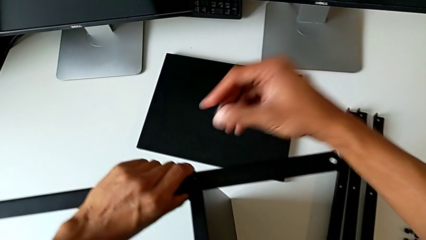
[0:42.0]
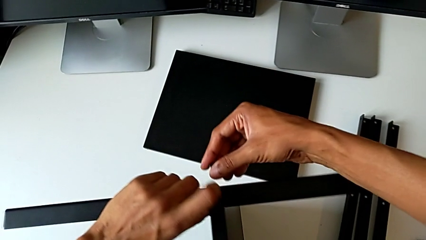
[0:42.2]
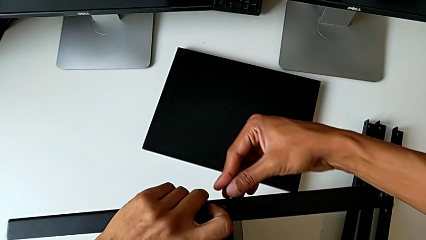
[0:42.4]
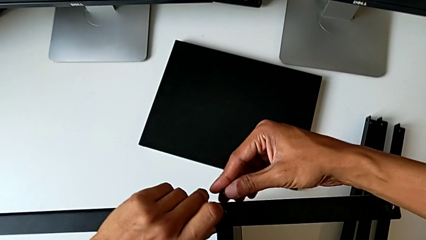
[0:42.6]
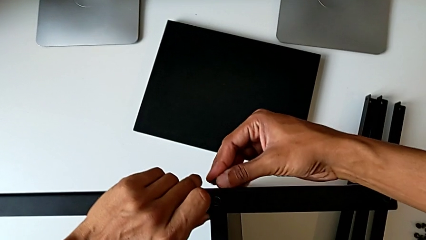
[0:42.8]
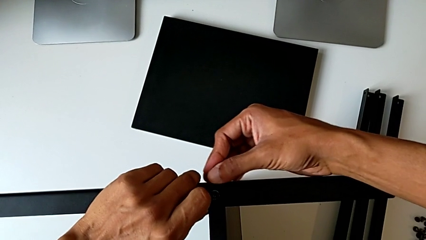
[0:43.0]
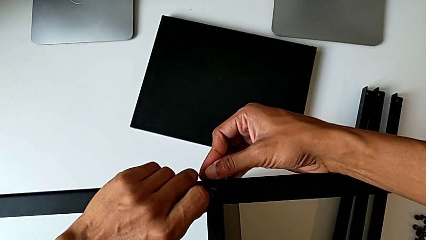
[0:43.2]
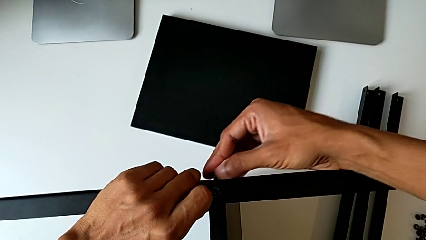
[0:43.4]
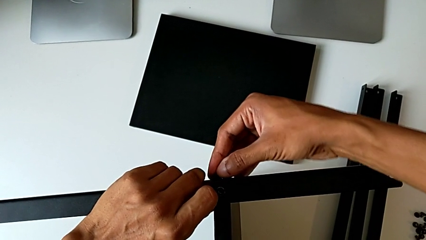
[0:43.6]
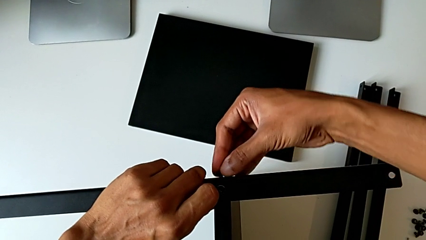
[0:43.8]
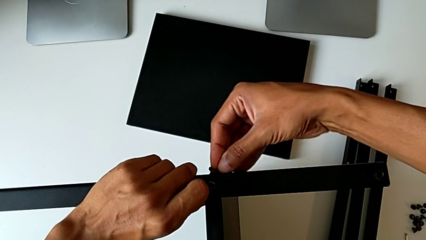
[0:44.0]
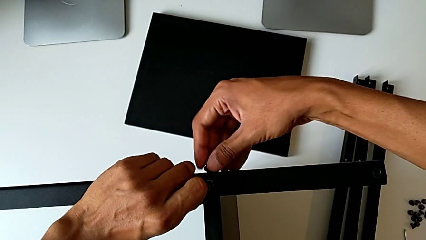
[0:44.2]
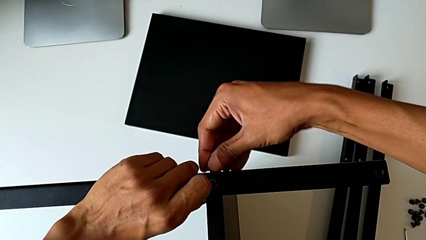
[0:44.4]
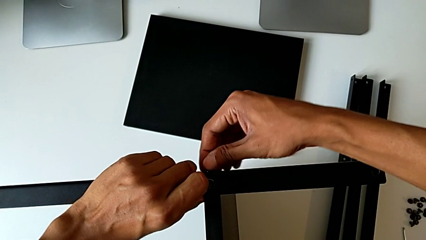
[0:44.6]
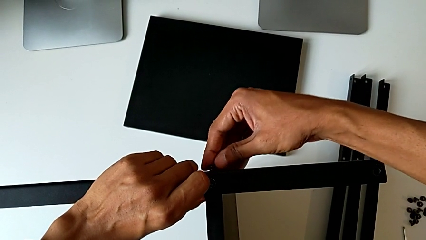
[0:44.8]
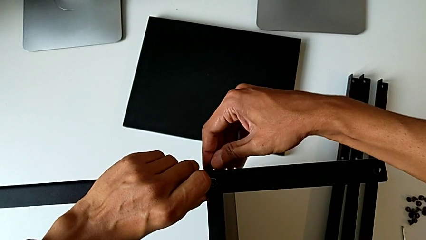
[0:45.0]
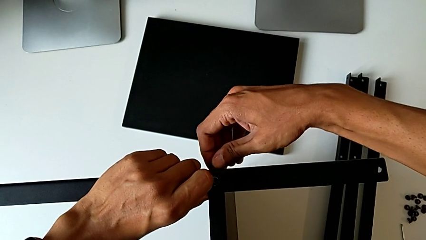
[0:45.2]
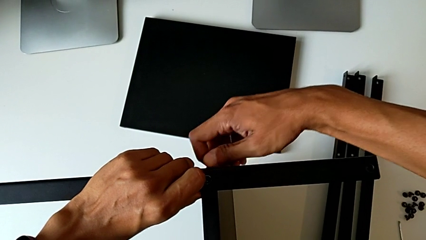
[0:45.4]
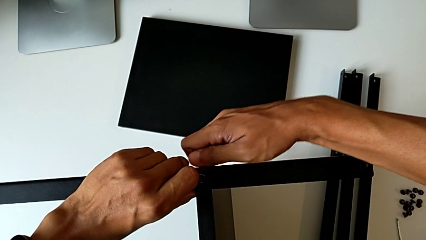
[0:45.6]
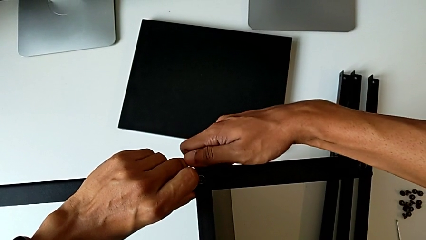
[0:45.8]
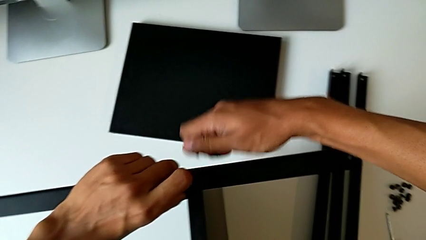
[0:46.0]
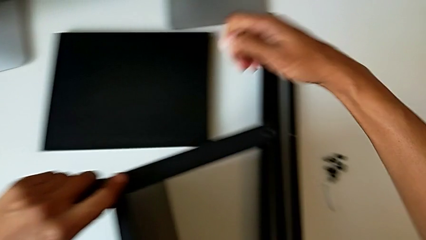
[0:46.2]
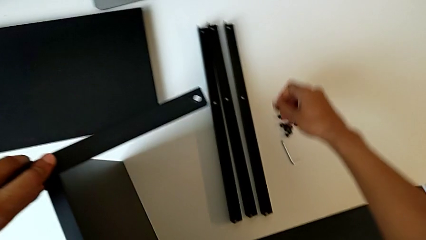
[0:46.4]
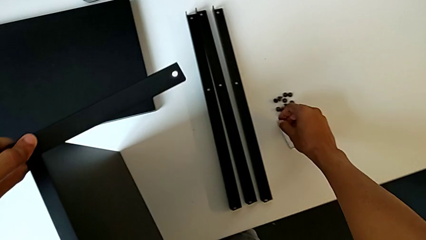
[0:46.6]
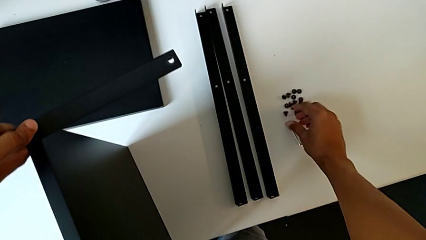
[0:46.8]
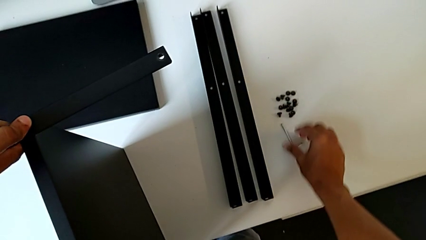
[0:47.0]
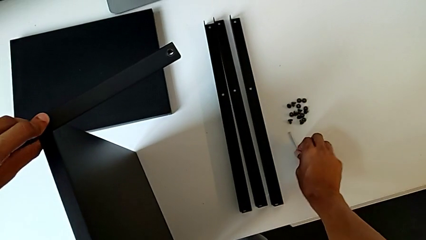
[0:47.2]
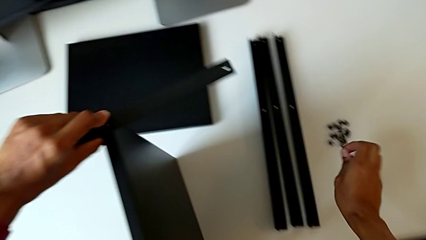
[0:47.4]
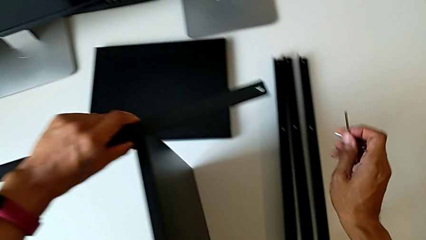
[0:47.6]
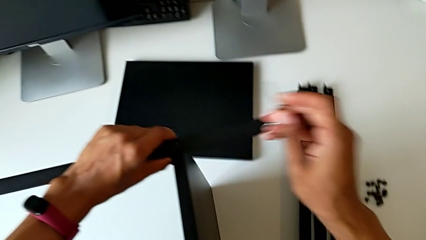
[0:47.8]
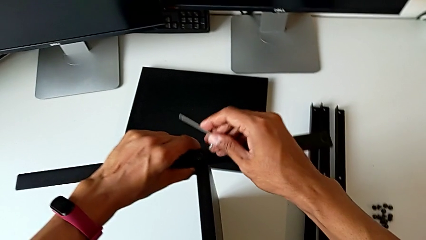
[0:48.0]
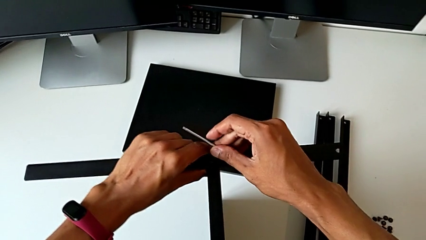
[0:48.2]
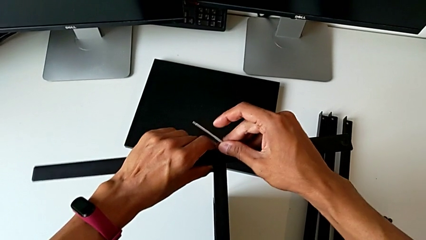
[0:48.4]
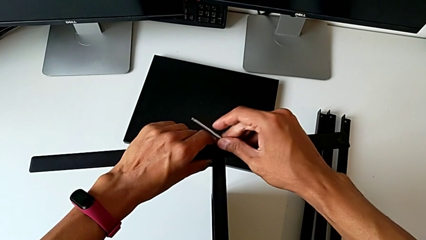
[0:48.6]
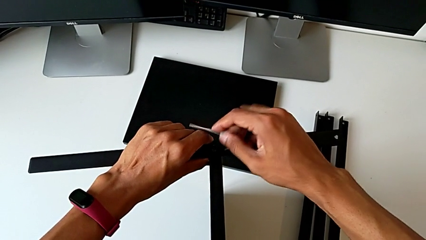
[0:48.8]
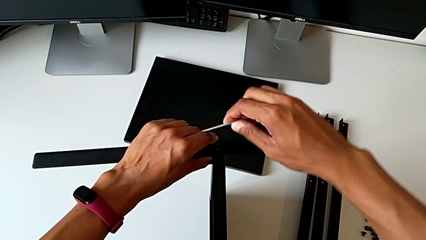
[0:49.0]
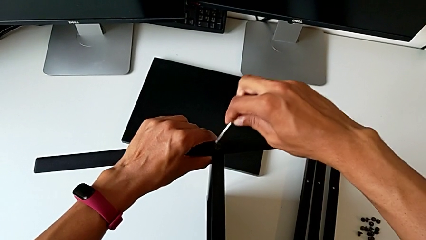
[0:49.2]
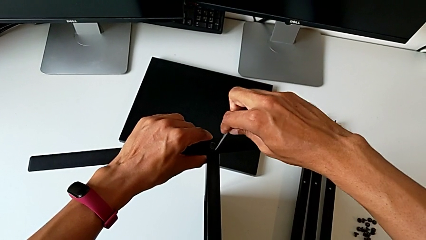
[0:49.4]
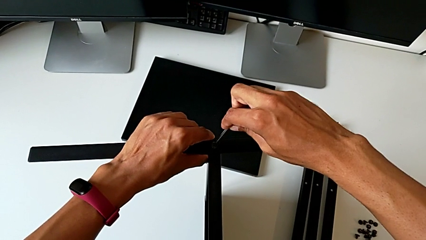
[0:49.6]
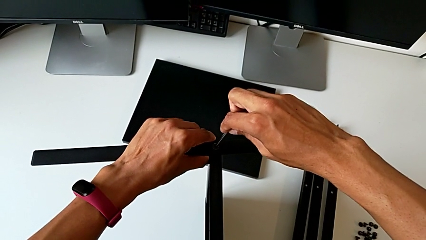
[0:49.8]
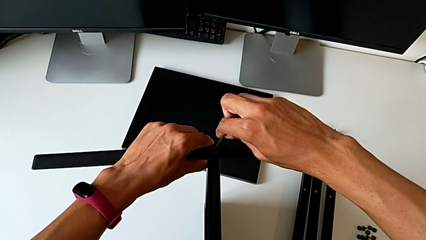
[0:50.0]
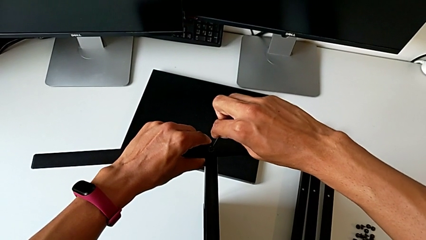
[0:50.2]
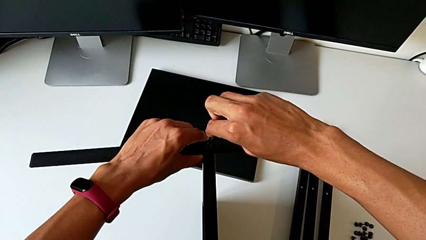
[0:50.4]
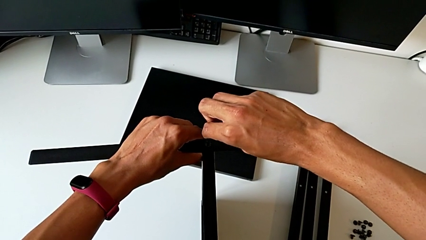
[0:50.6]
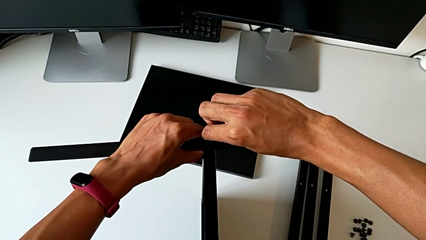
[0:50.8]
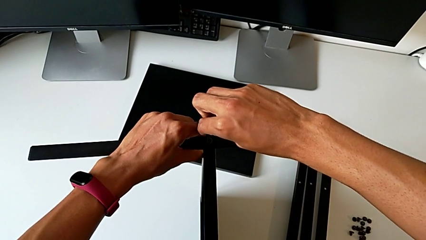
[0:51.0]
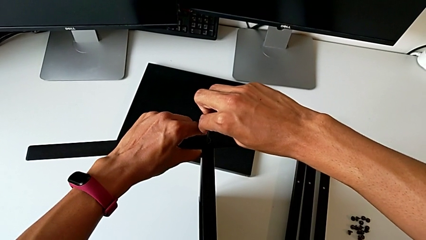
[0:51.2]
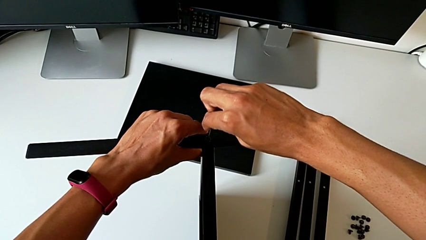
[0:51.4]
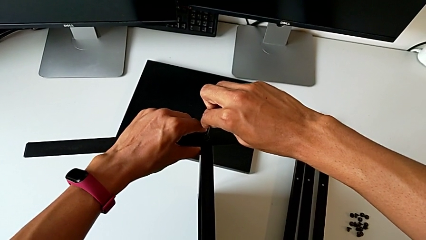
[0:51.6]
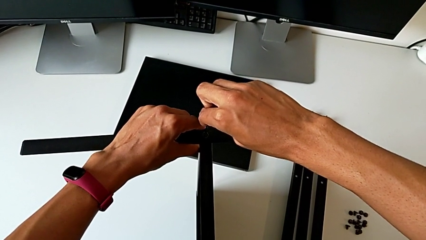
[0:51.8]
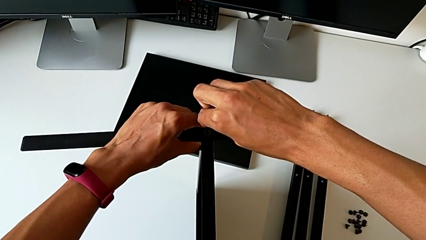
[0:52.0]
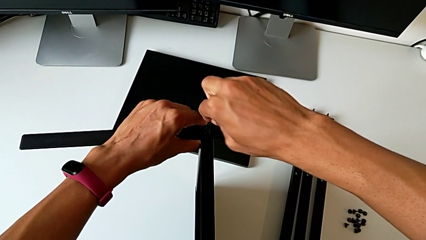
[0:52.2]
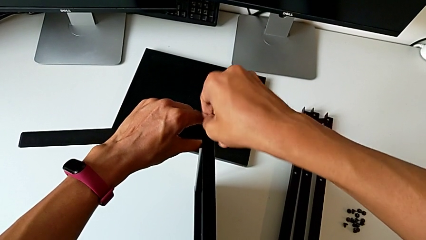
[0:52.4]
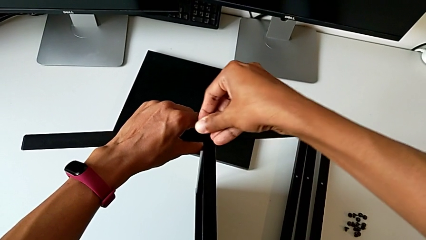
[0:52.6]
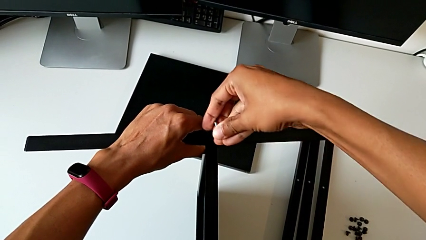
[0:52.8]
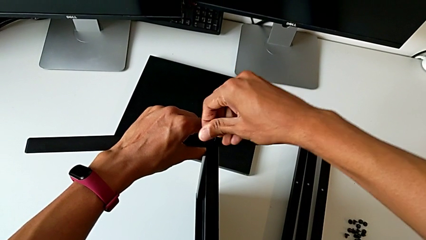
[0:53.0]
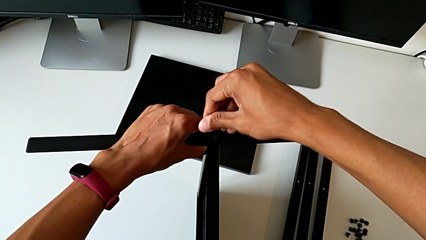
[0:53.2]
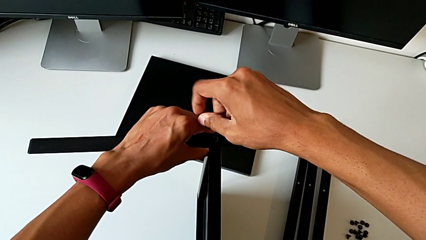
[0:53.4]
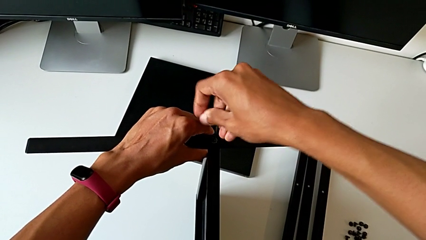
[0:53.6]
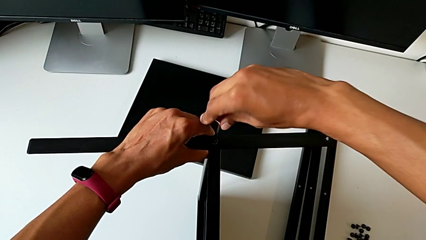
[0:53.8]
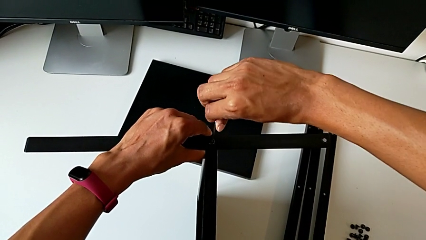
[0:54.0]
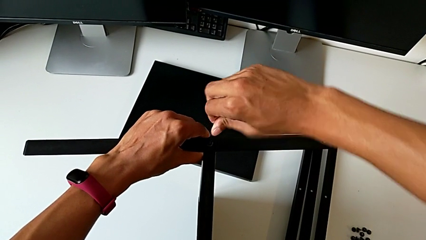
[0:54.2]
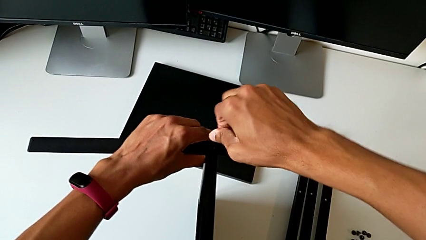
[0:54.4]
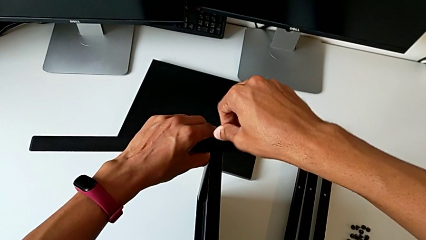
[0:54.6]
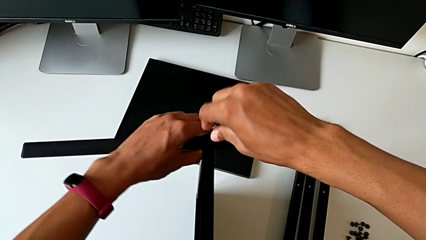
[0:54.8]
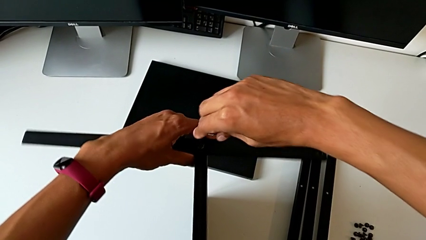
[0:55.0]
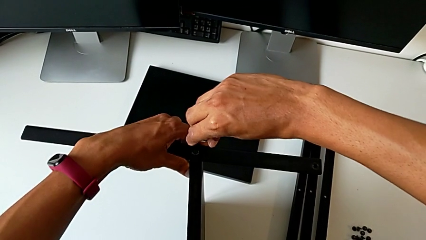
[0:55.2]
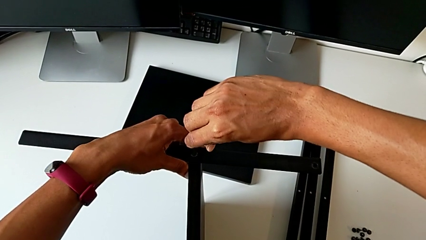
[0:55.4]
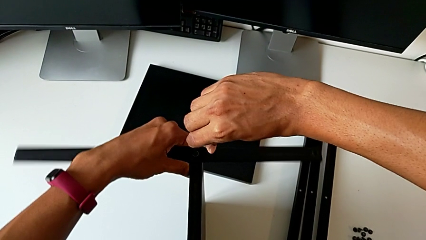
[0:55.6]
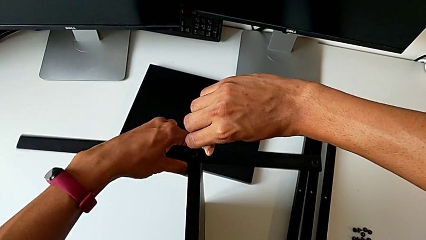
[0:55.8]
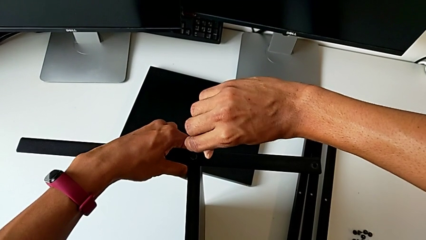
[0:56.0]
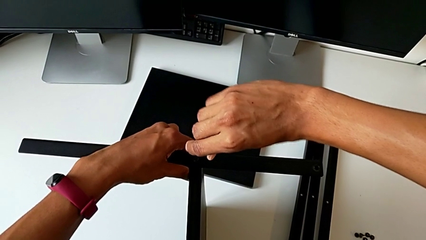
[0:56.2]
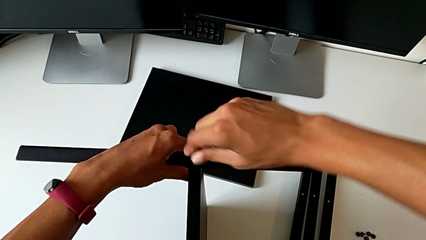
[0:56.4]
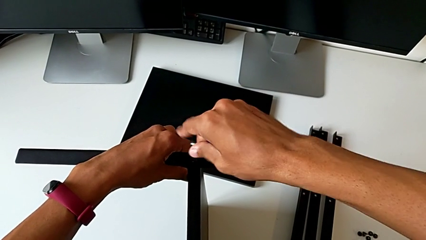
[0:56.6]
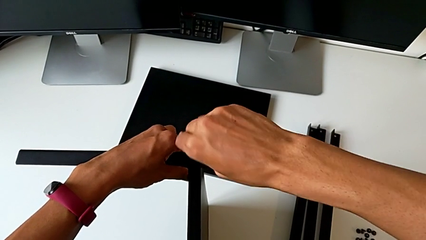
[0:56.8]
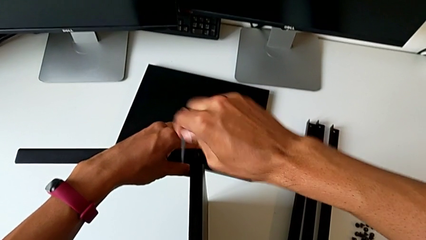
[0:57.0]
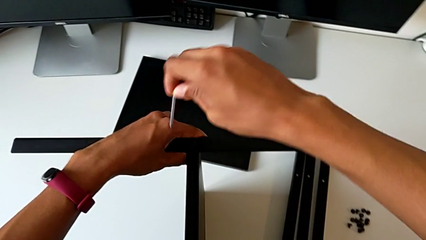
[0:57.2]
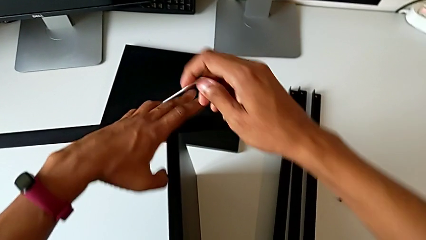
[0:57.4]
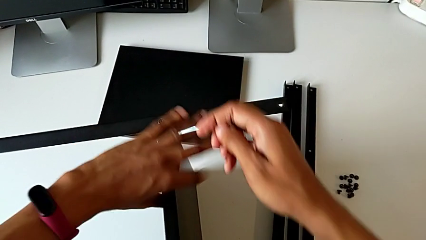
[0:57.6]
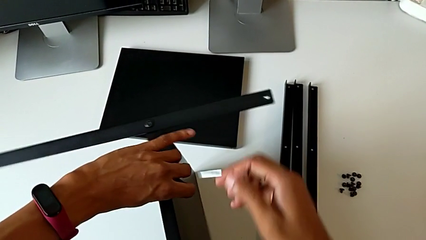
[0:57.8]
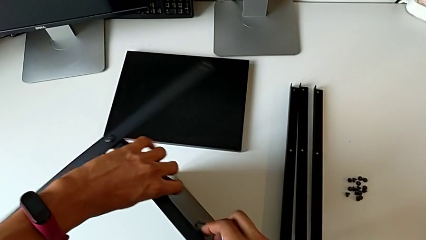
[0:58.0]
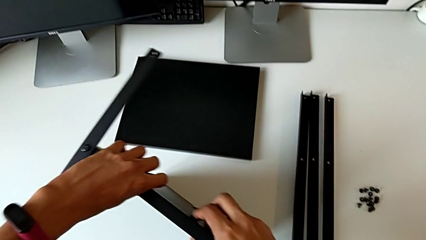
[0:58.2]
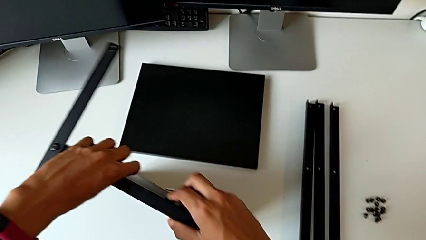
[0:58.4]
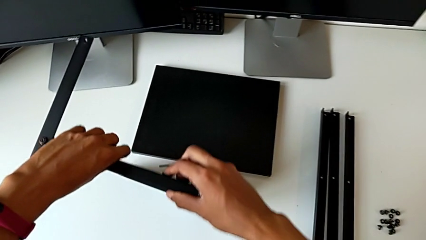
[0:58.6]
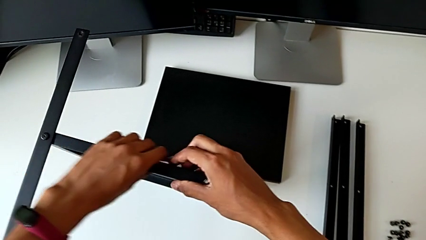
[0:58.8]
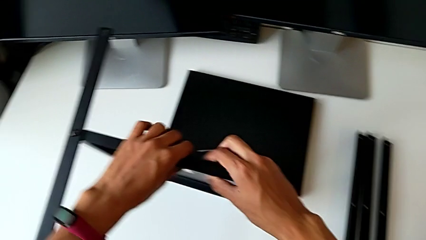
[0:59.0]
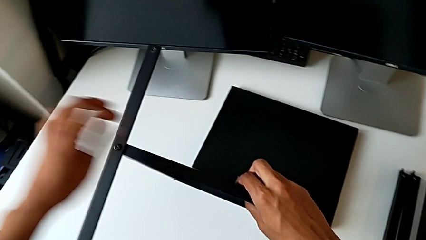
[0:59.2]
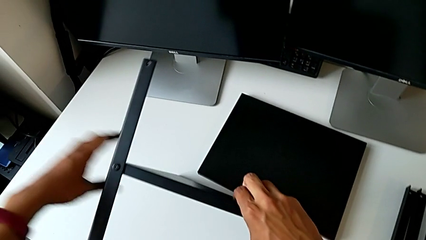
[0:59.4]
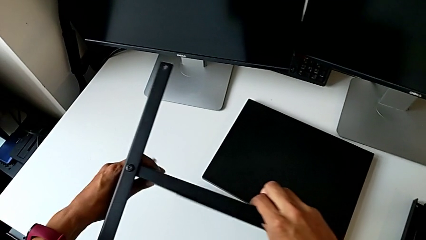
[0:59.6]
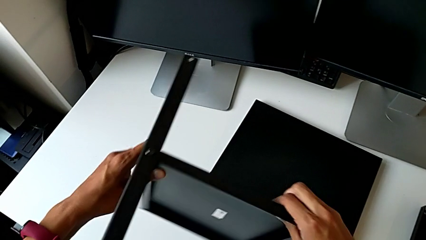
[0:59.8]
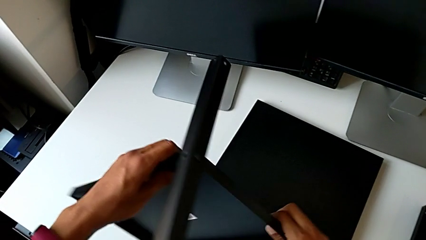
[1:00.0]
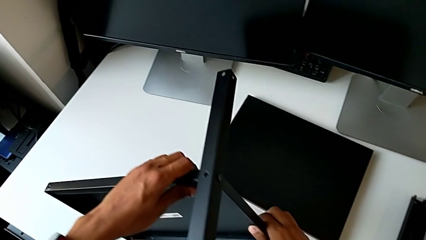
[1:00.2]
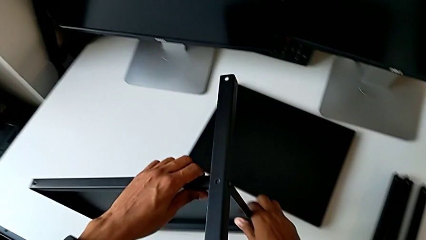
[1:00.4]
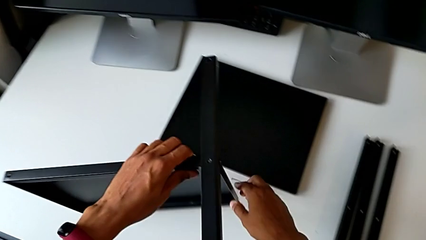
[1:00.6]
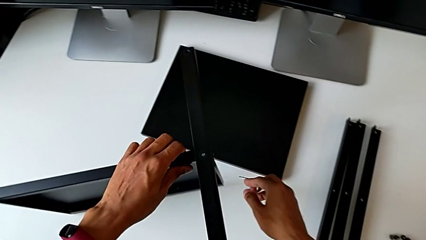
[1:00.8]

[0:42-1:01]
The camera wearer is screwing the first leg of the table. They screw the hex socket head, place it, grab the Allen wrench, insert it, screw the hex socket head, withdraw the Allen wrench and begin to rotate the tray.
